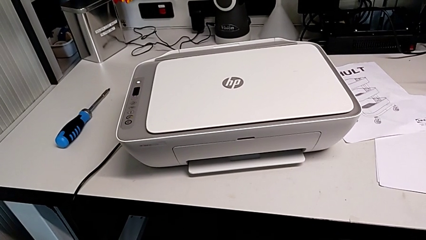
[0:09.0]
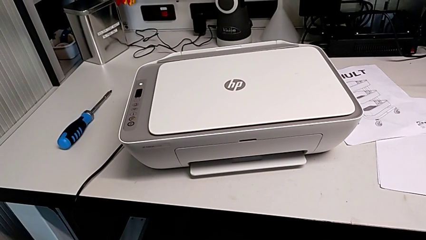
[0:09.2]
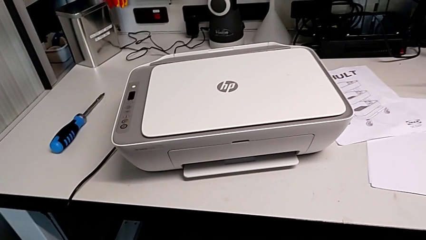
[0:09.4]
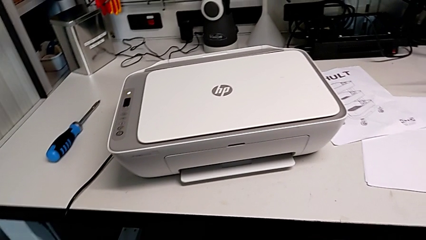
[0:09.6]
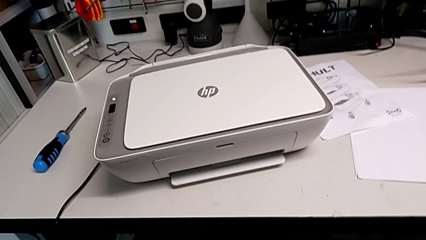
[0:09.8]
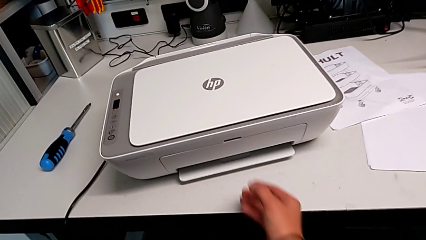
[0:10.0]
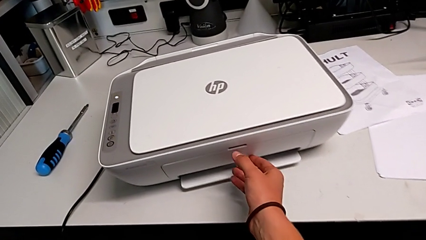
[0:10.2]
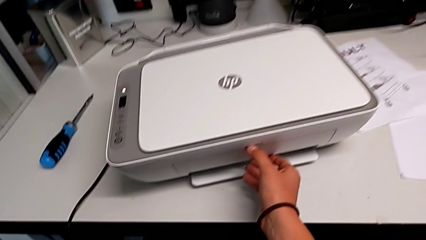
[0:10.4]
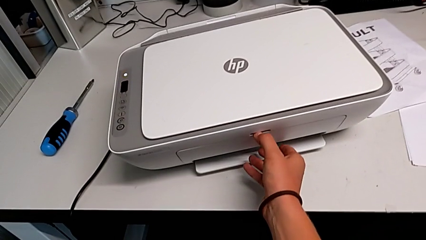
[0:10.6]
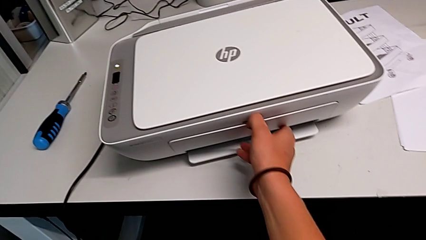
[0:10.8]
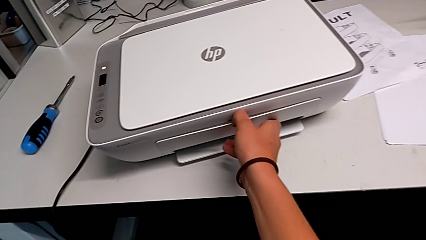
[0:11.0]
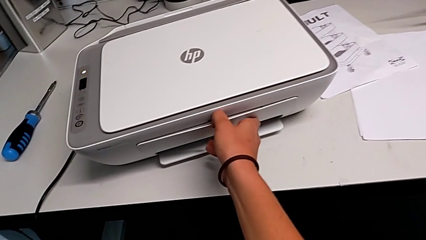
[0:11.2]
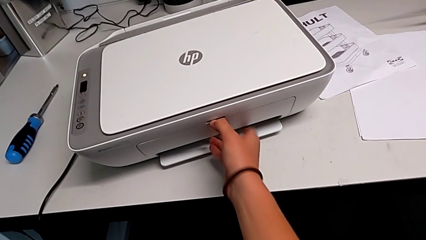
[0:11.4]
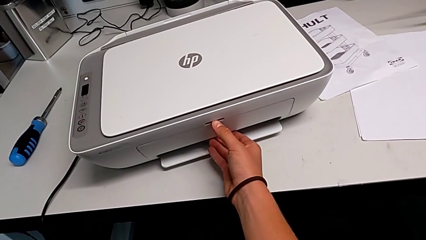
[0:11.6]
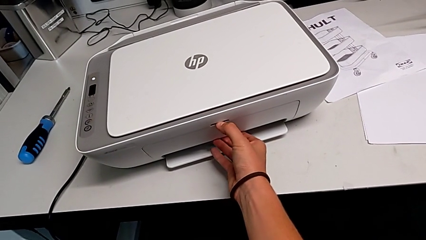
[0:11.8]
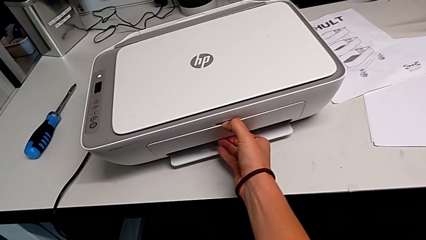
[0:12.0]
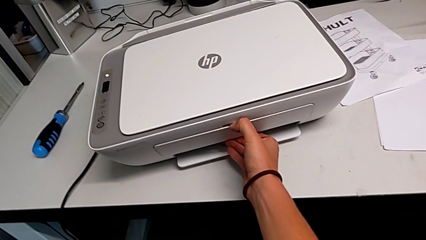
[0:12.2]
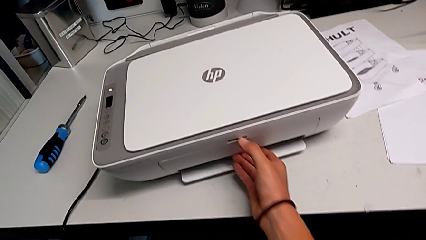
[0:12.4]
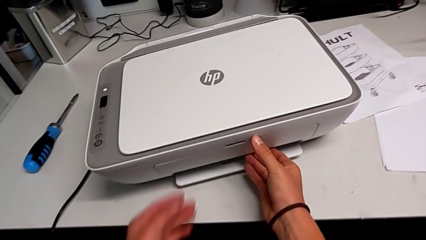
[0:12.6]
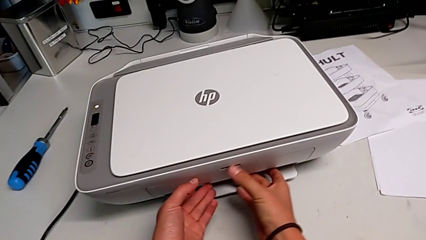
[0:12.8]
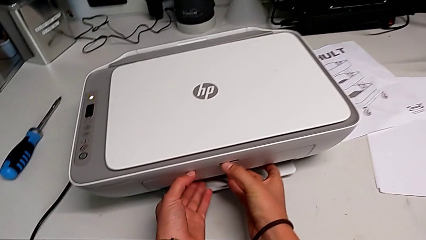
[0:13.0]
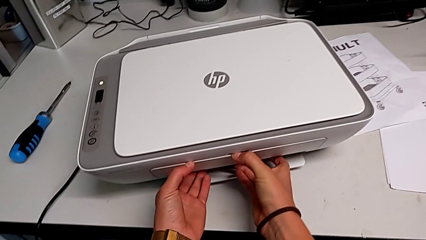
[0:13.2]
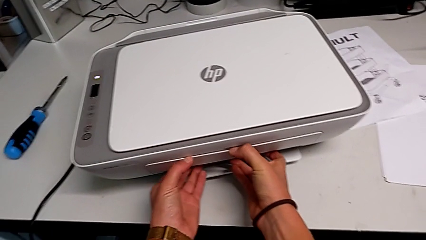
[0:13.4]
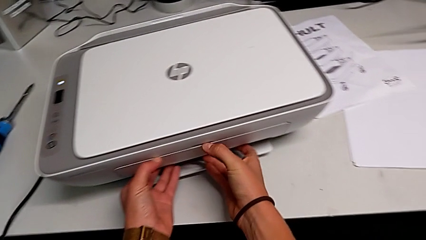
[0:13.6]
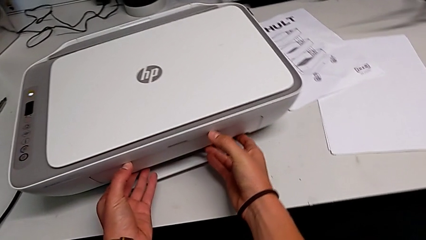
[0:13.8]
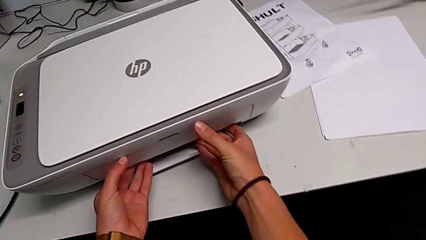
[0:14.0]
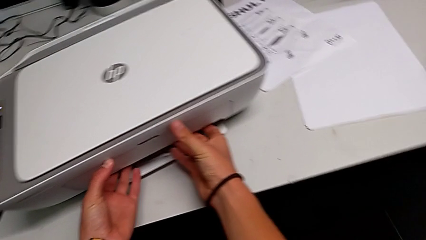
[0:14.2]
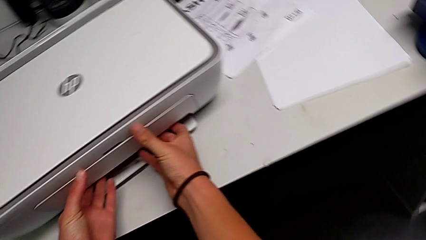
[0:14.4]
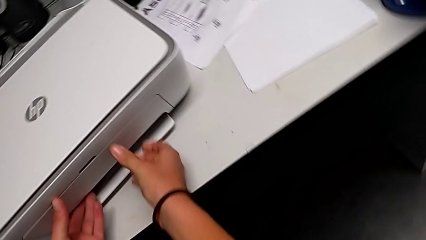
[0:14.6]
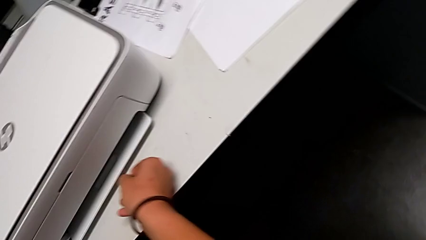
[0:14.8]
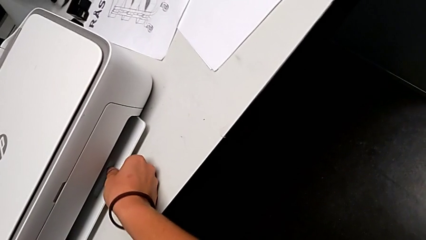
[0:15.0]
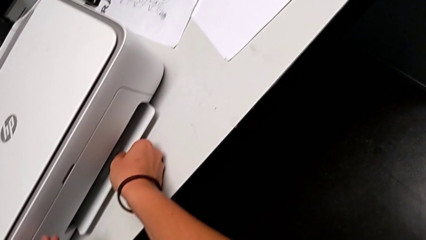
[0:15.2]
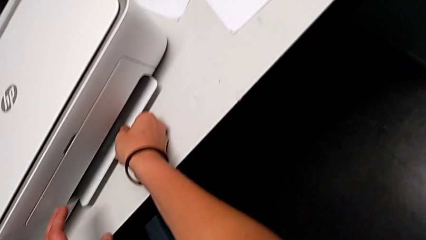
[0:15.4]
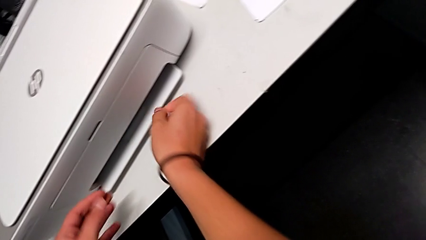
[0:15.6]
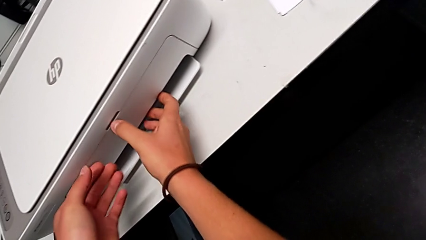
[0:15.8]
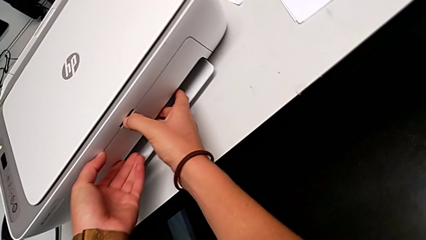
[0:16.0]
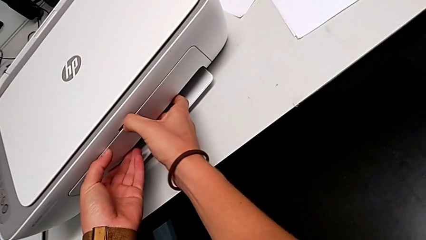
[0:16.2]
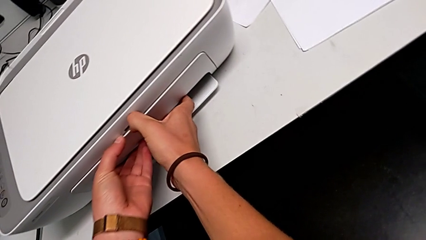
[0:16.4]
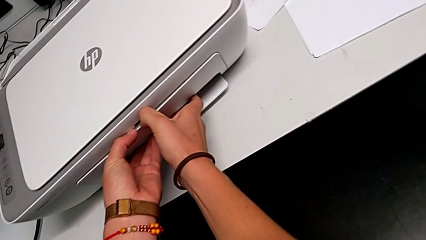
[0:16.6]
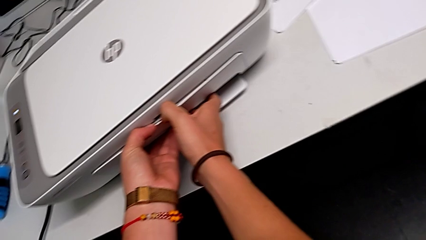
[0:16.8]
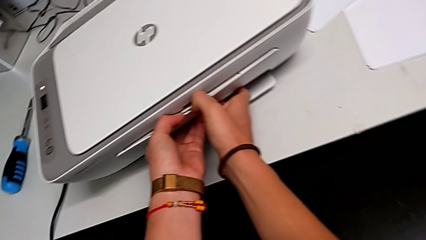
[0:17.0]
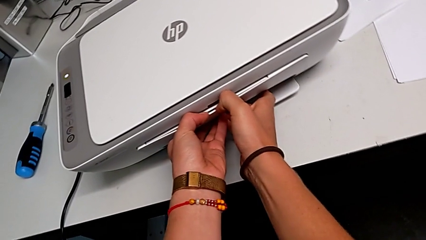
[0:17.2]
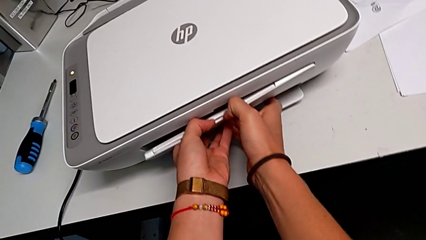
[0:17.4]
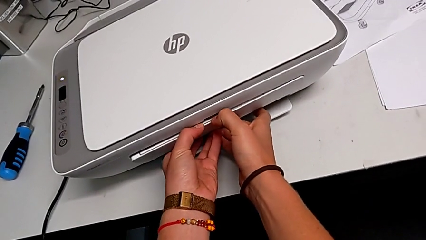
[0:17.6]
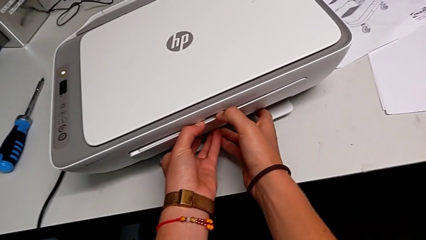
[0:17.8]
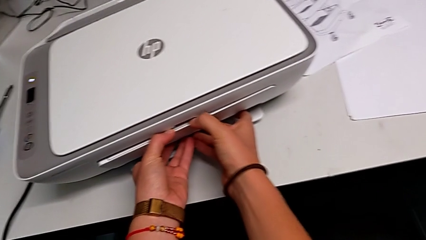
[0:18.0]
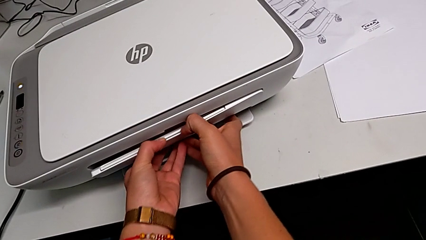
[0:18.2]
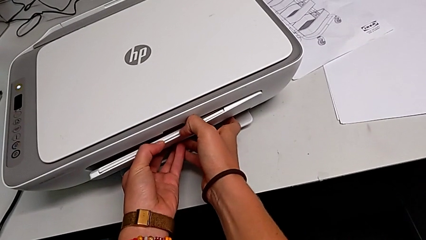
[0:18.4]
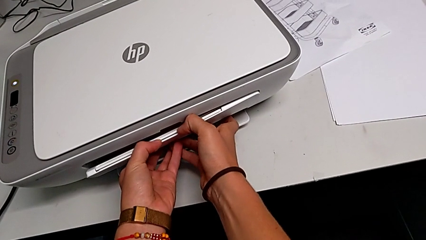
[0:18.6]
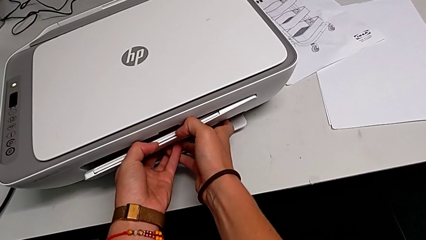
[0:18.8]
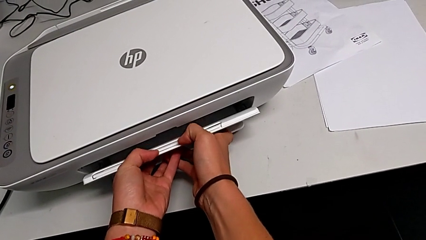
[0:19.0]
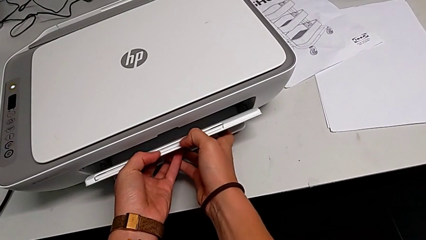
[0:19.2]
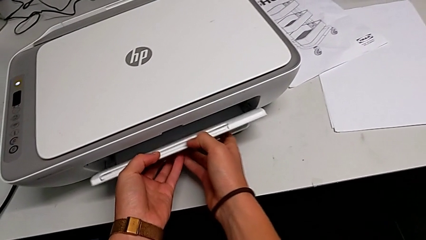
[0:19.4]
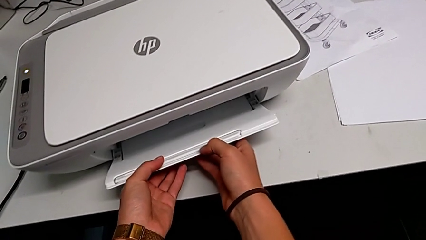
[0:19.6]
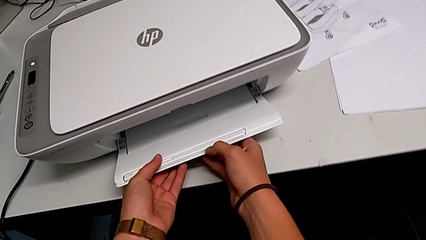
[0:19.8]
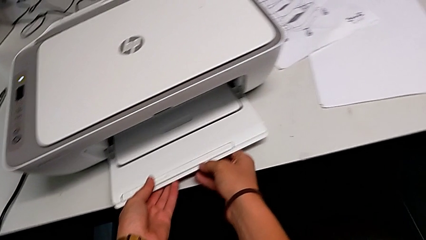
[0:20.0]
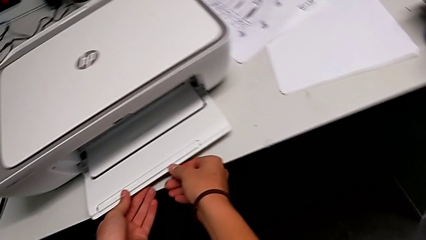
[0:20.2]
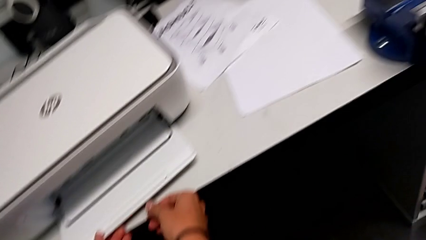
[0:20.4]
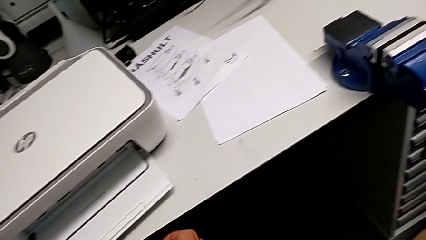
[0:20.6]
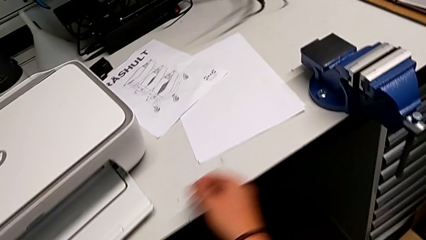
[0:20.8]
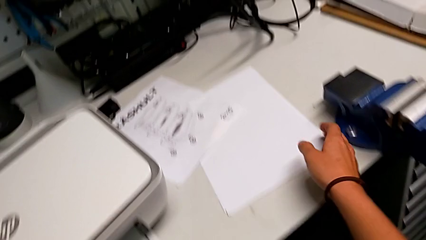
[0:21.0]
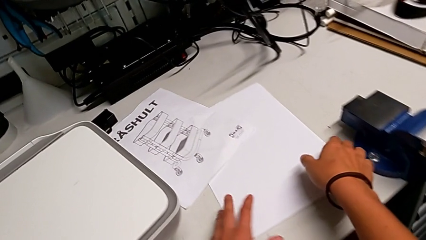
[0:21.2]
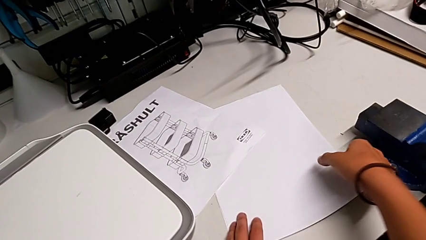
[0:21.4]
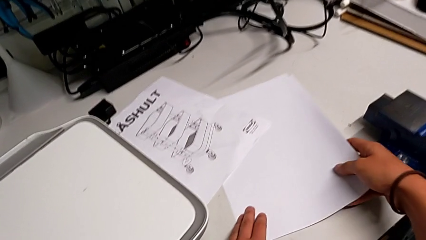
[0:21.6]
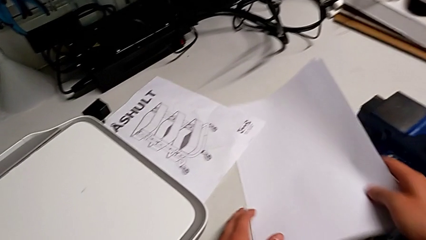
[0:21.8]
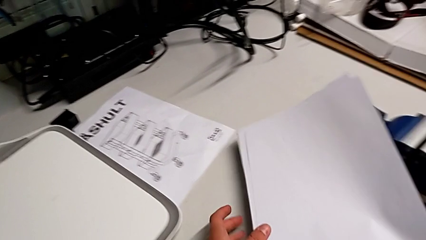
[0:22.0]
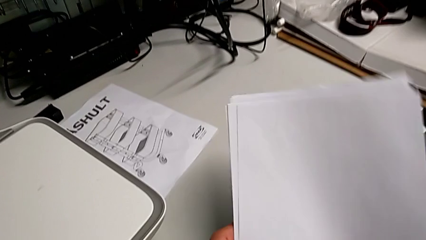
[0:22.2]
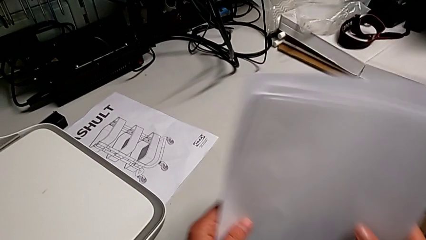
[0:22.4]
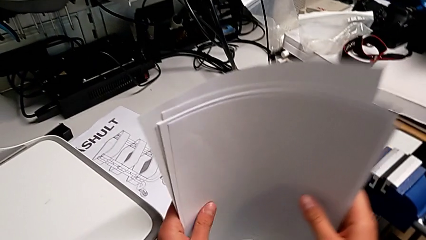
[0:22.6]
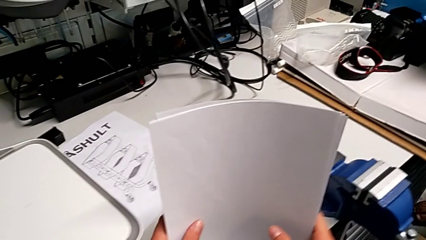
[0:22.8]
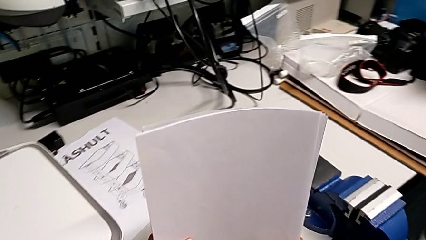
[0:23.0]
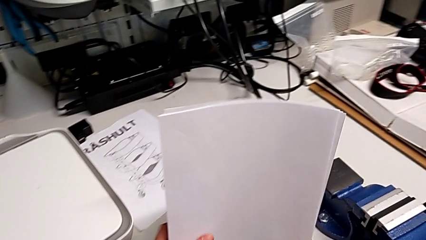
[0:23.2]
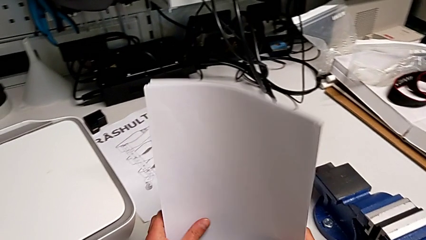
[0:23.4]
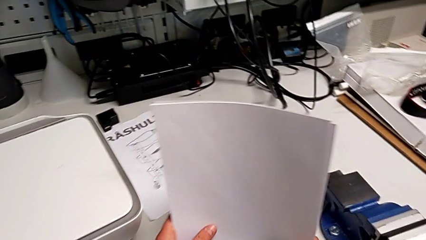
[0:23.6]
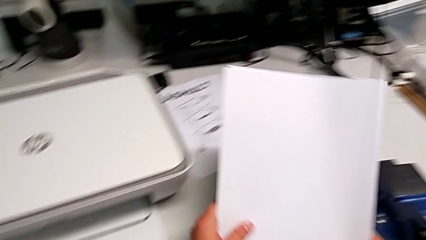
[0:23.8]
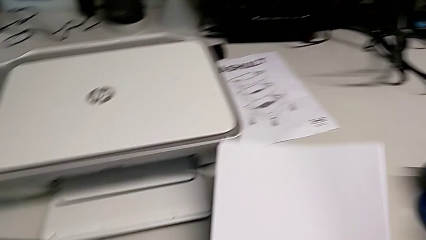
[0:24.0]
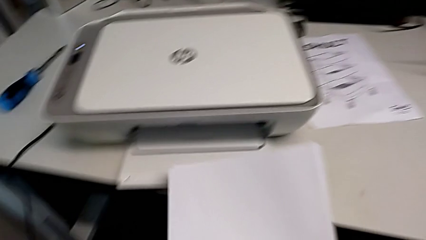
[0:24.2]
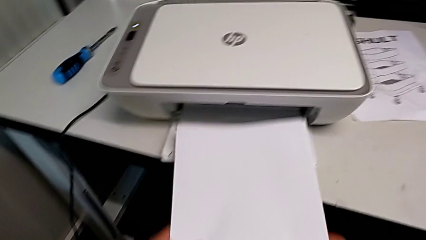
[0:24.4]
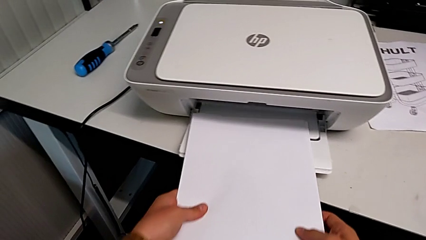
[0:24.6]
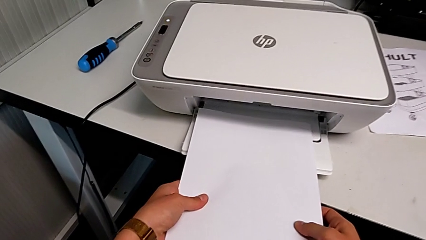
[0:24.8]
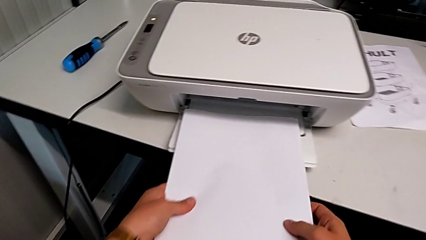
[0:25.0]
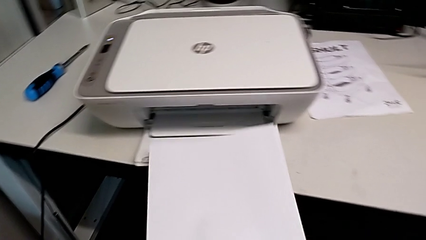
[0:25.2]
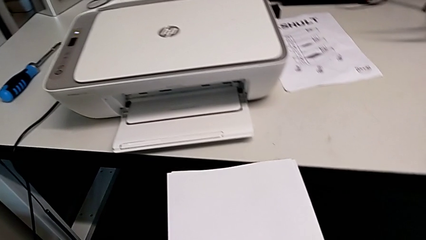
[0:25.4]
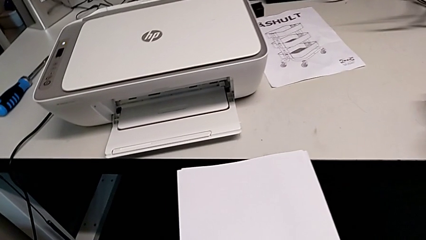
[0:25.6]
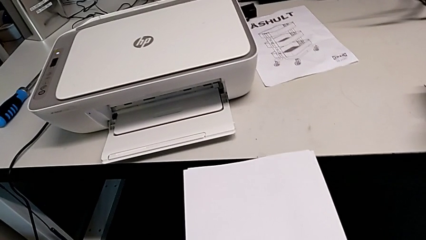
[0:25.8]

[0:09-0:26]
The camera wearer is loading the printer with a paper stack. They wrongly open the paper tray, not making enough force, grab the paper tray, open it, grab the paper stack and insert it.
